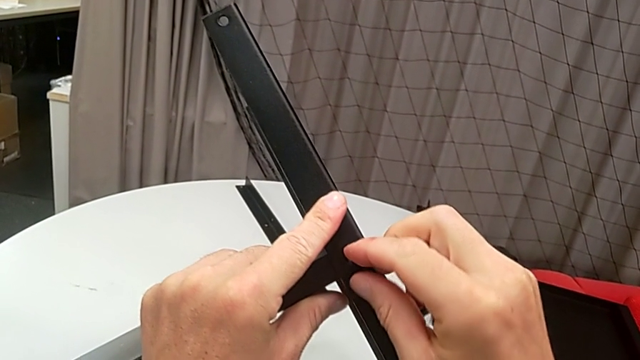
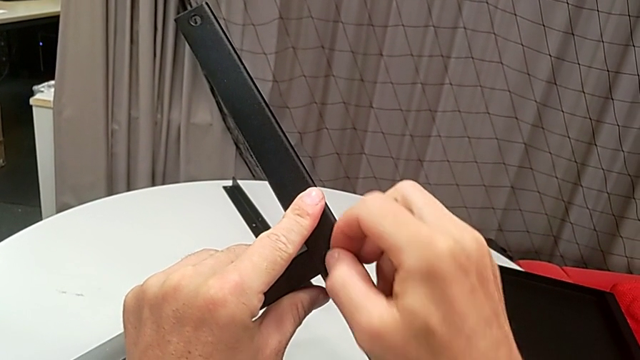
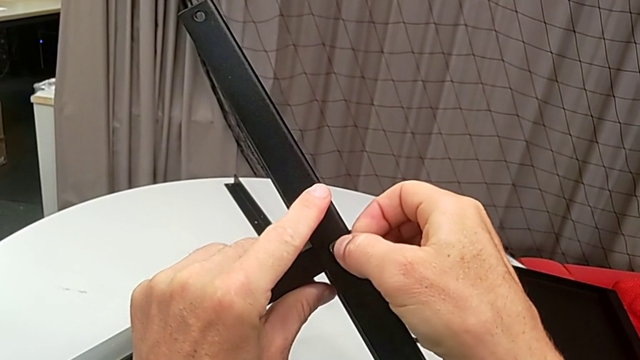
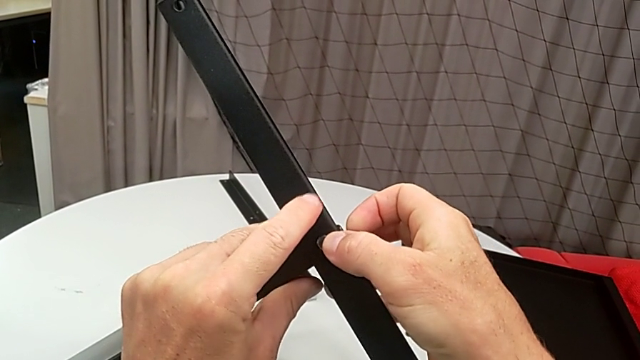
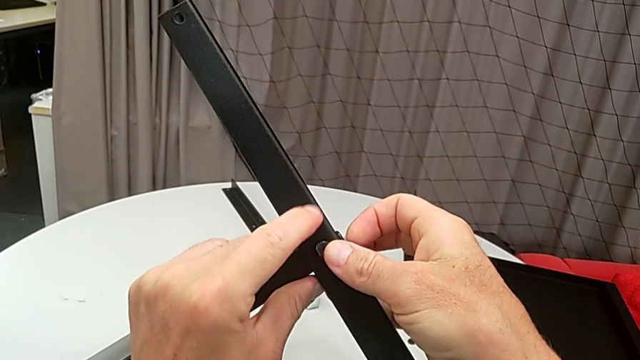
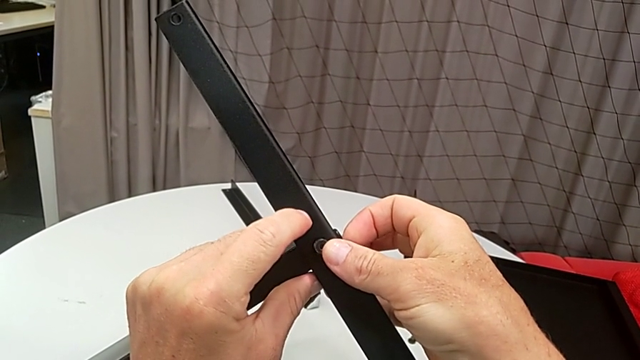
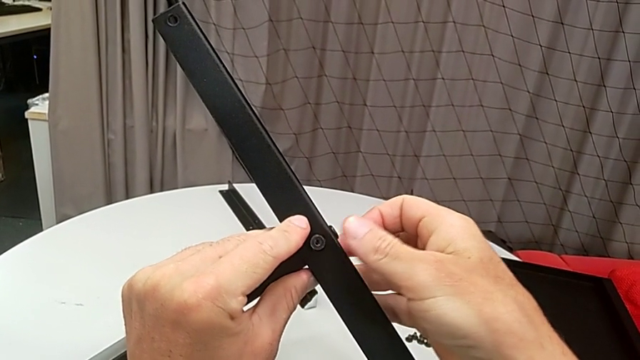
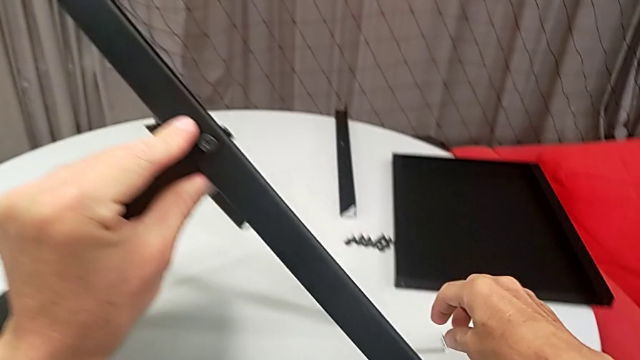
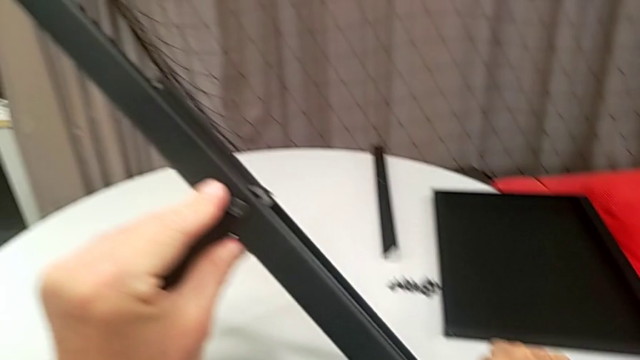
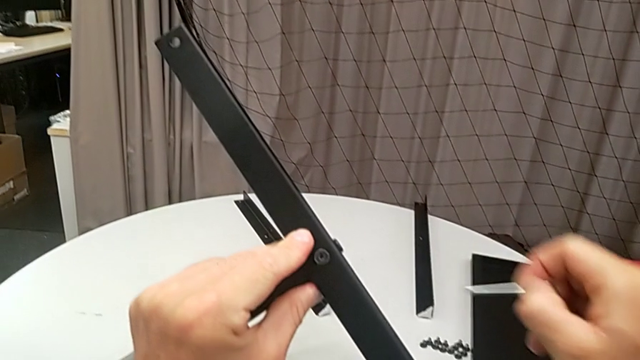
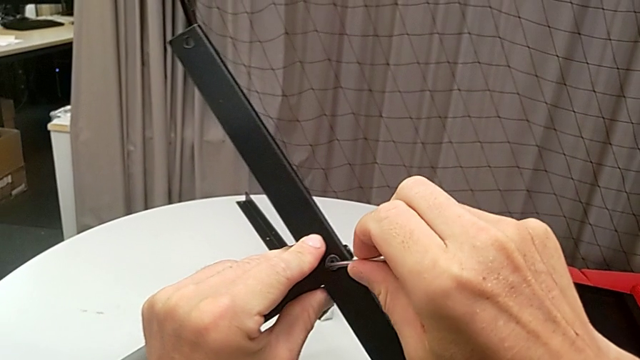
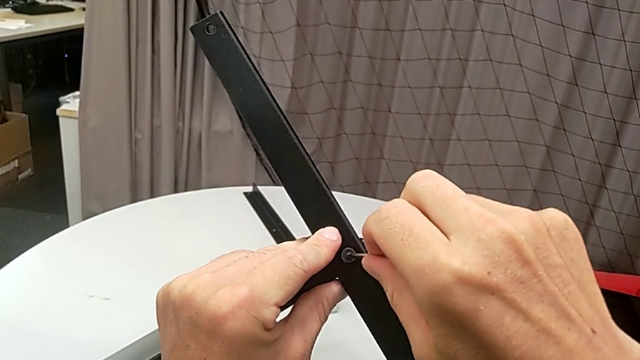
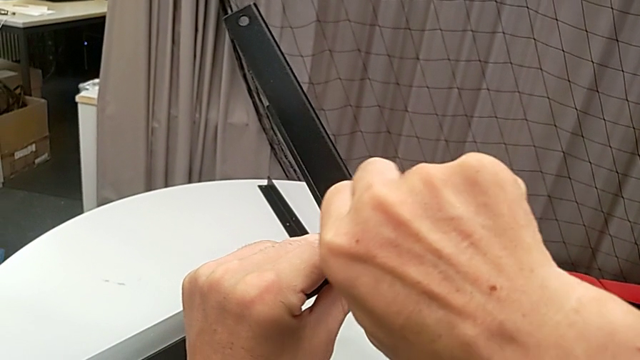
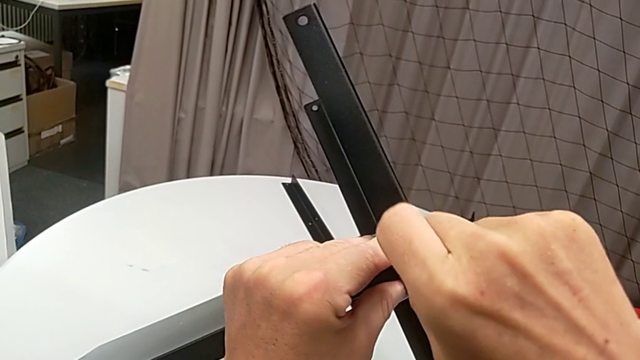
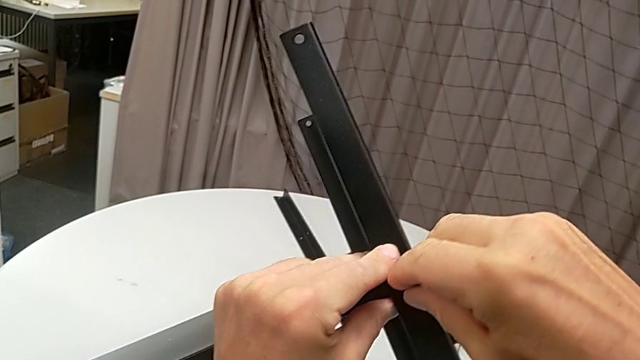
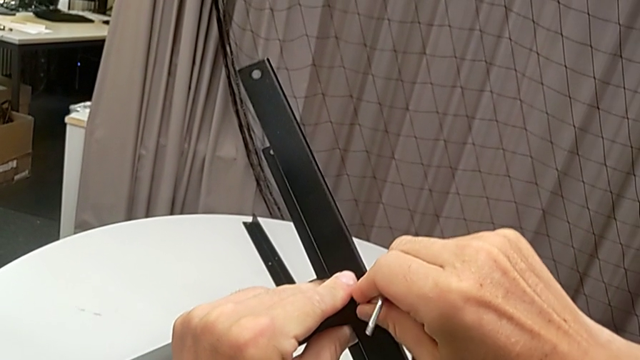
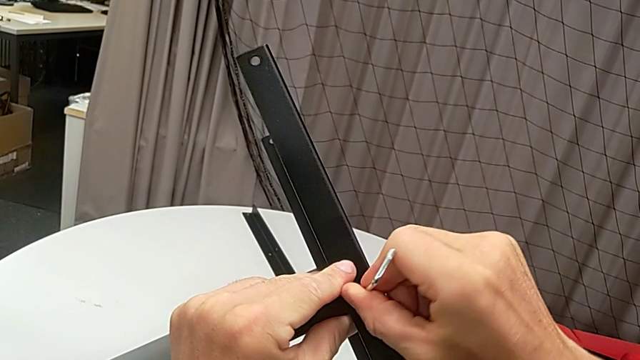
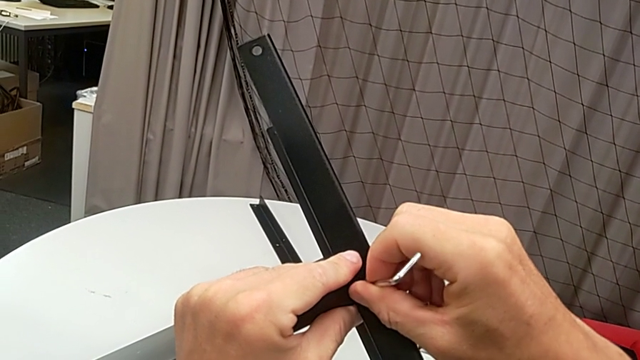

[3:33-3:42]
The camera wearer is assembling the legs of the nightstand. They insert the hex socket head, grab the Allen wrench, insert it and begin to screw the hex socket head.

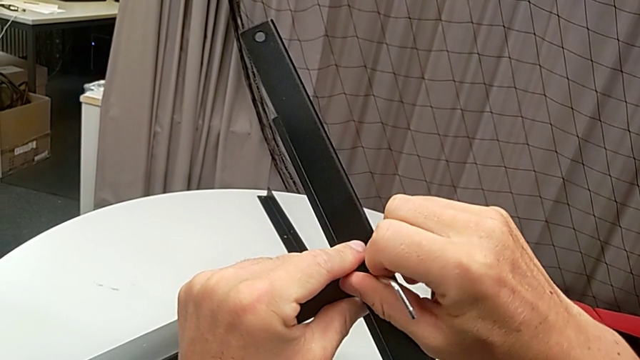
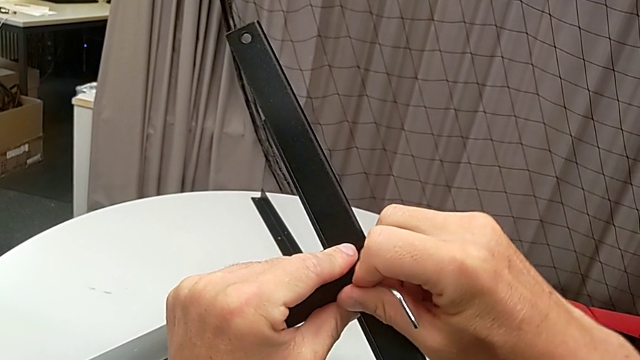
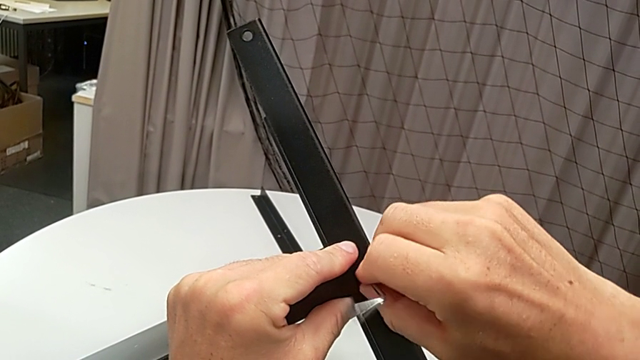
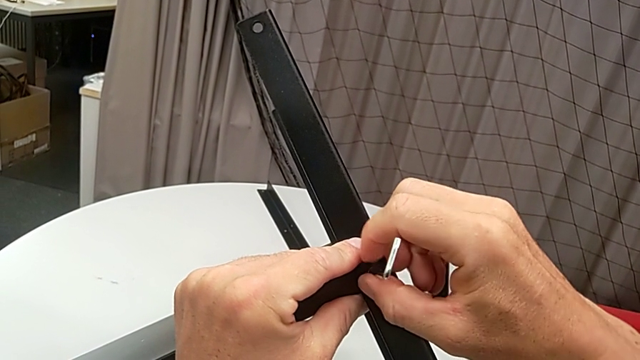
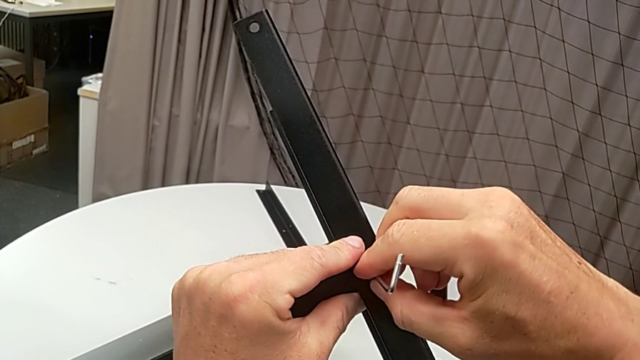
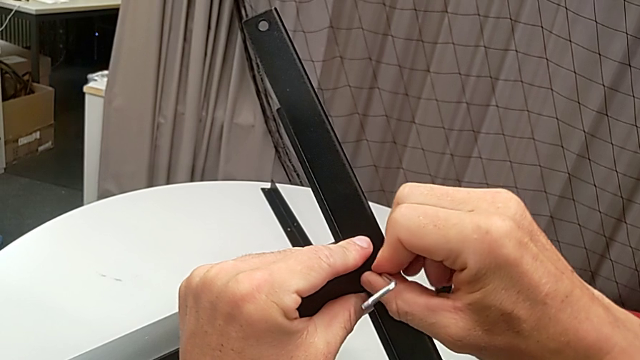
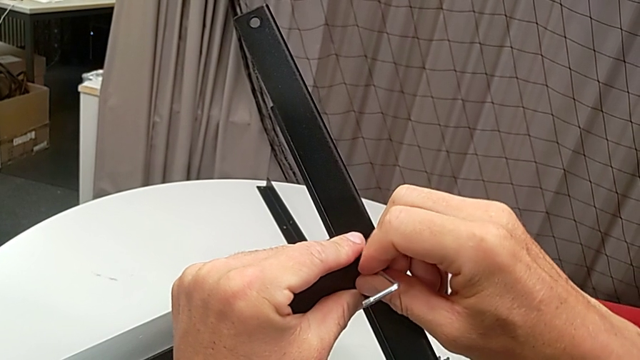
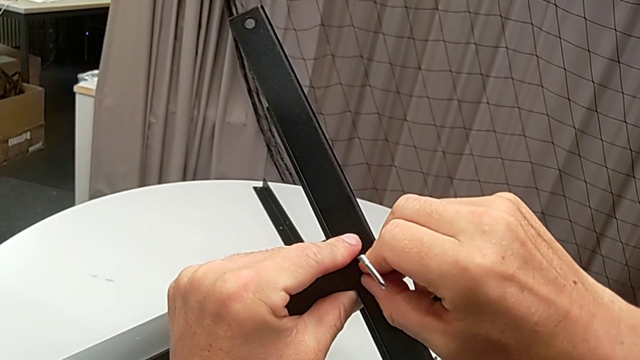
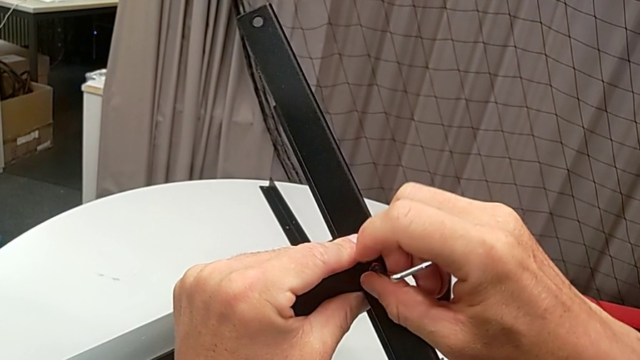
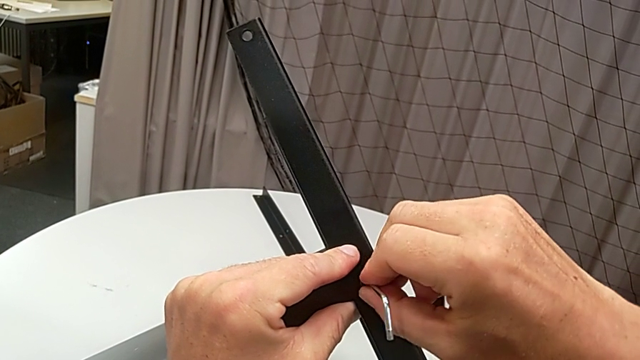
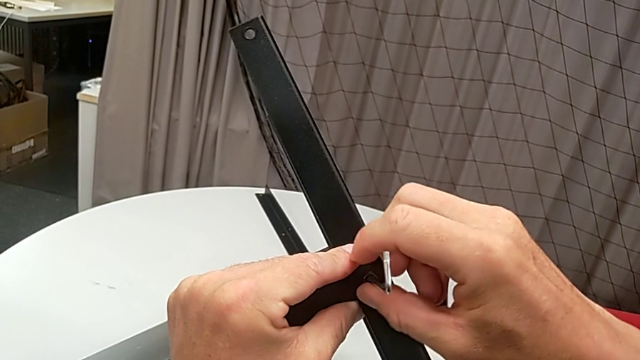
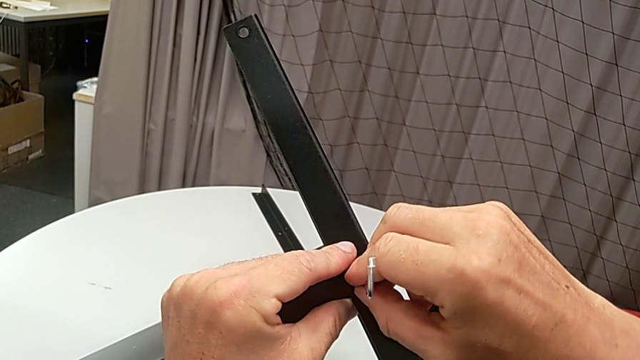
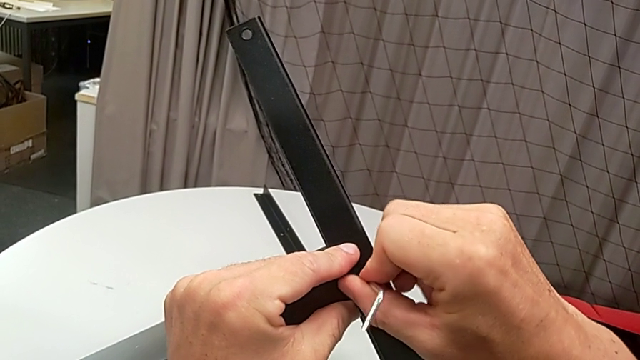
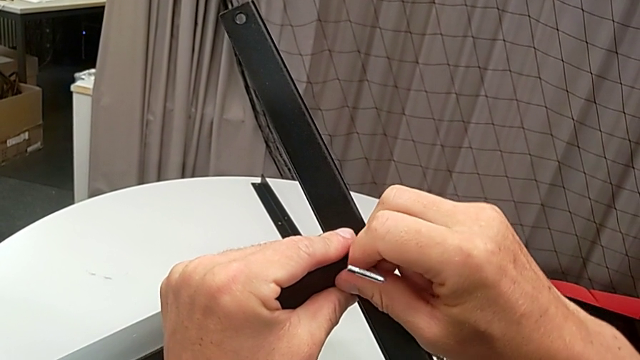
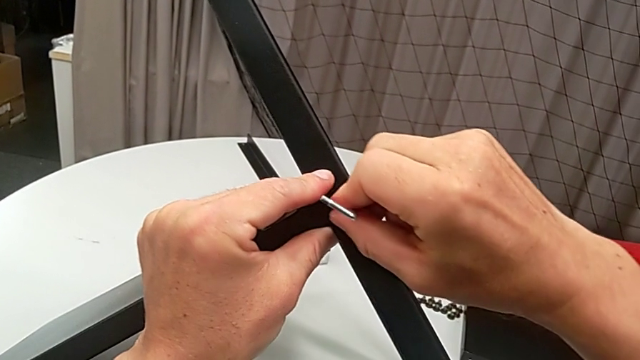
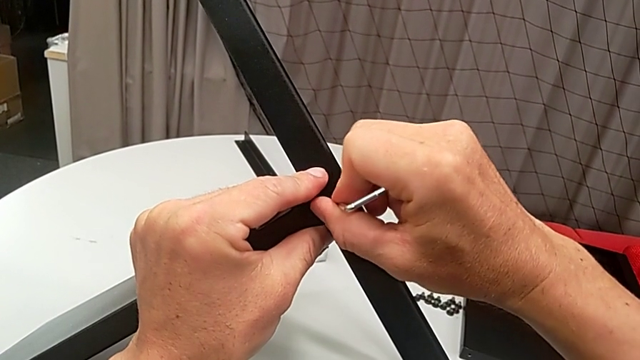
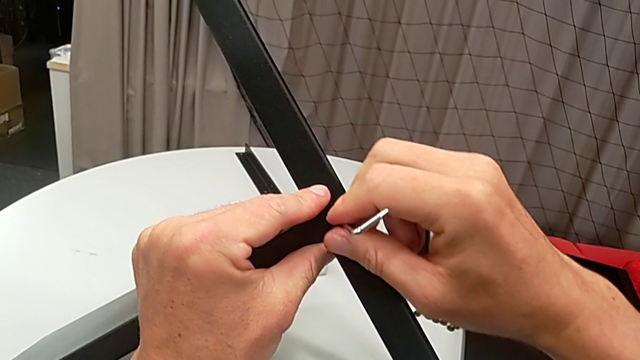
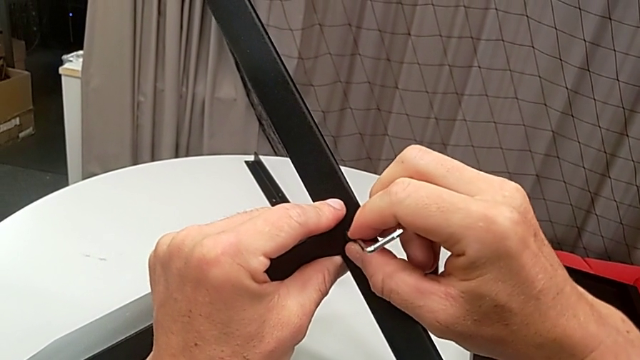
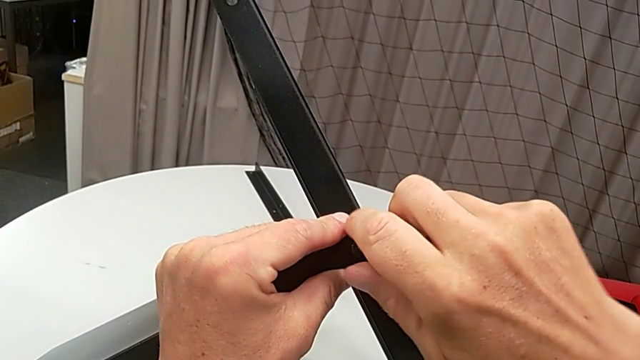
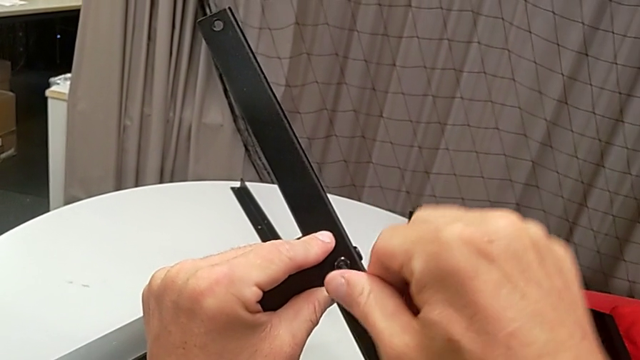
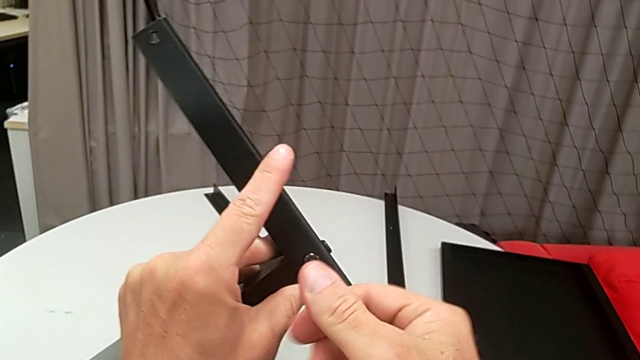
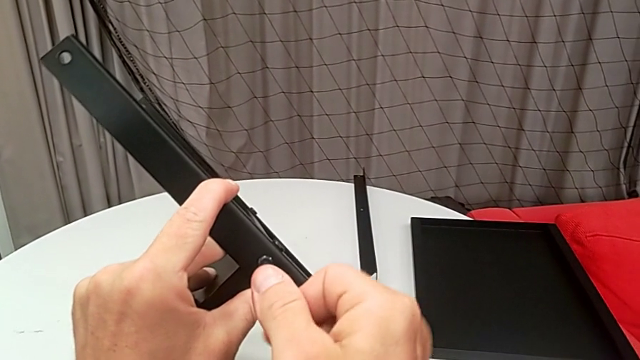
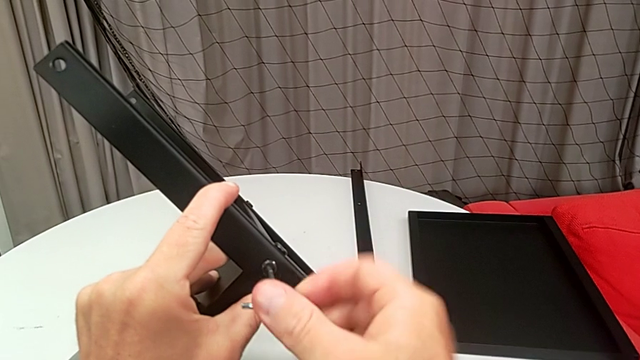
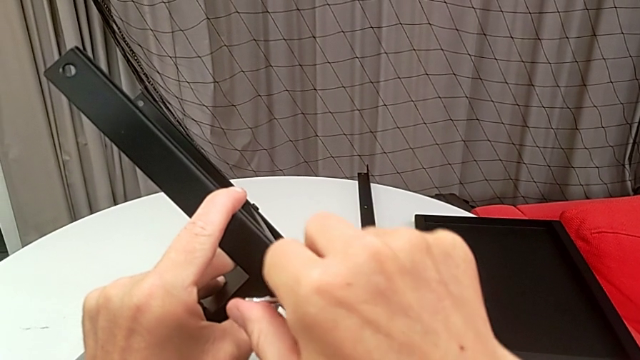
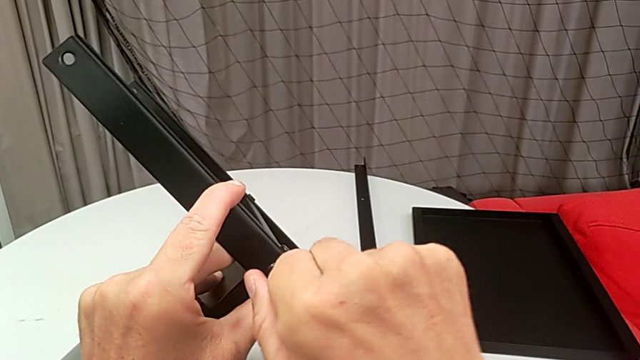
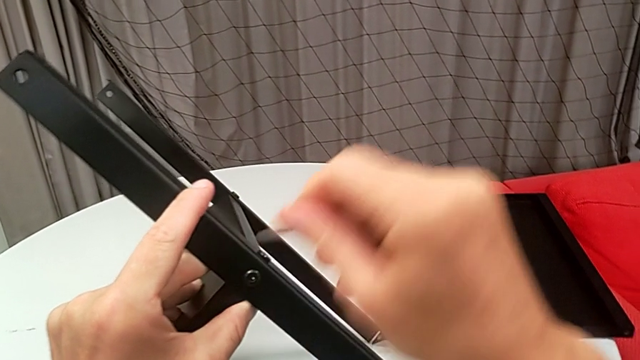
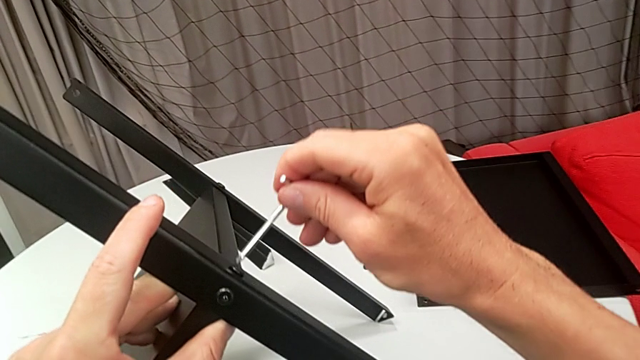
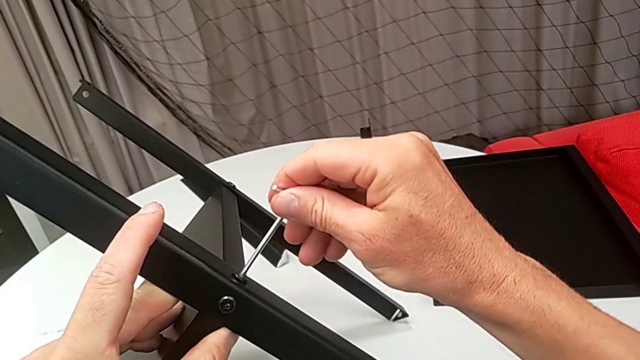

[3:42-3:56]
The camera wearer is assembling the legs of the nightstand. They keep screwing the hex socket head, withdraw the Allen wrench, insert it and screw the hex socket head.
